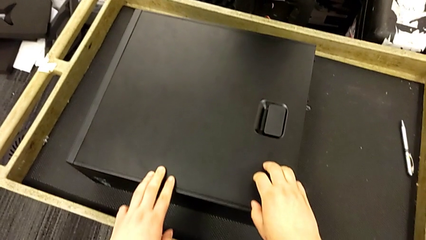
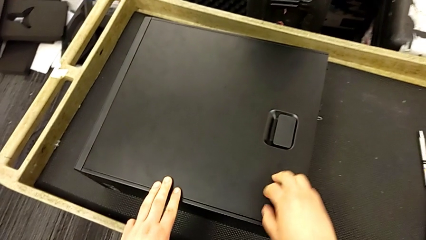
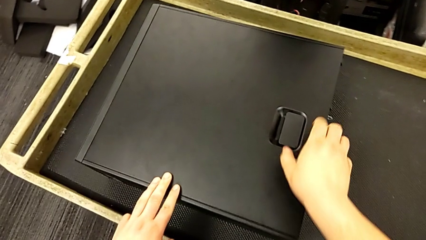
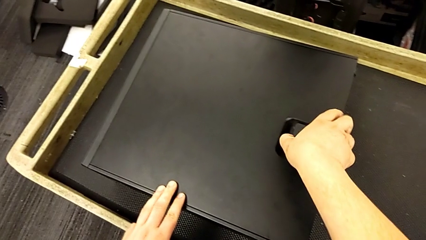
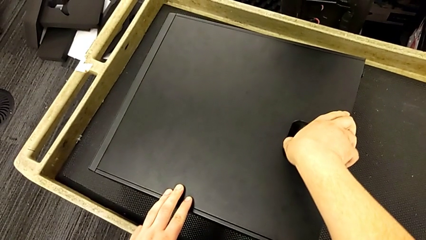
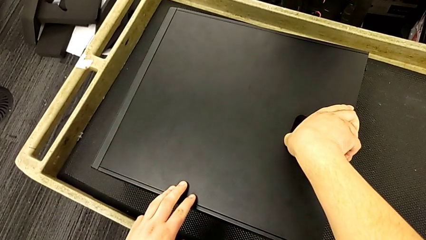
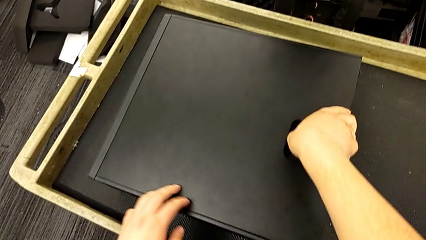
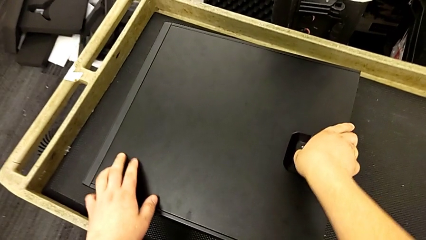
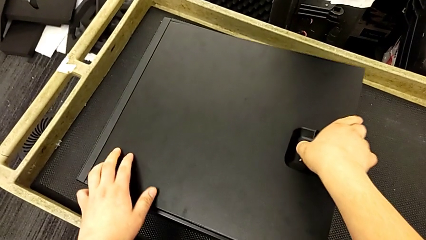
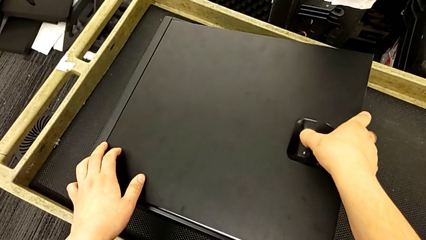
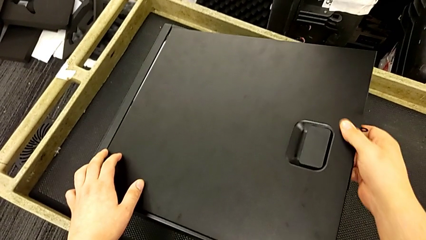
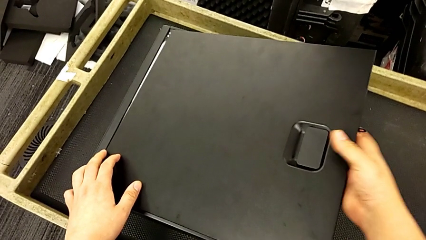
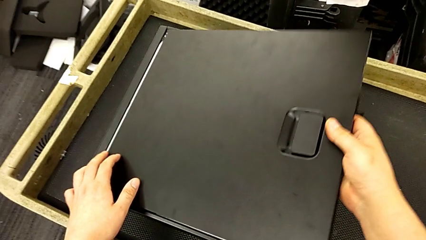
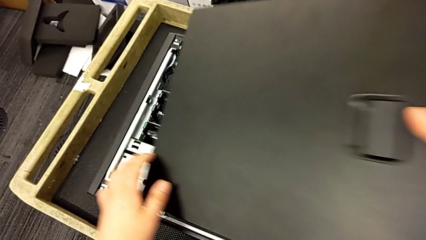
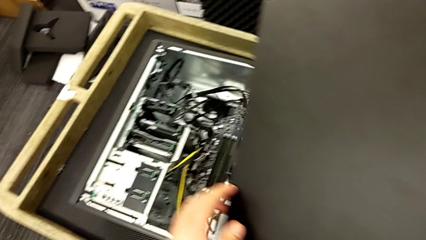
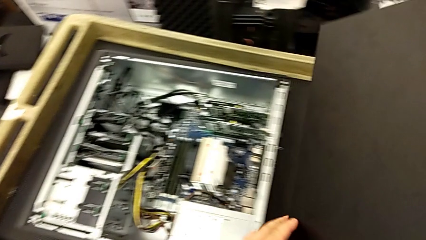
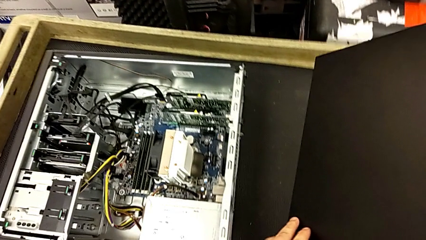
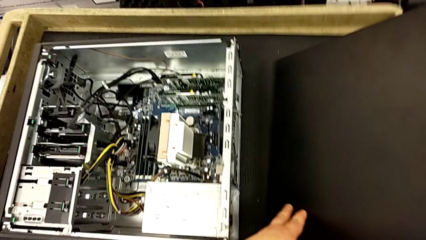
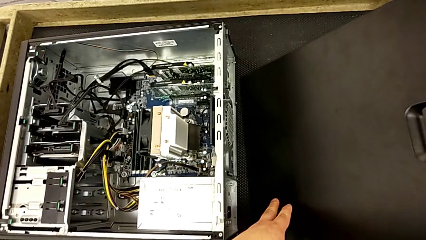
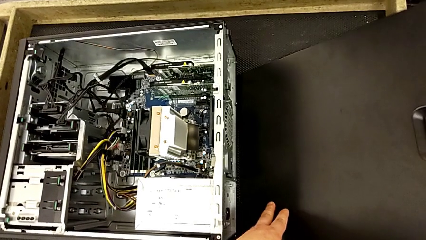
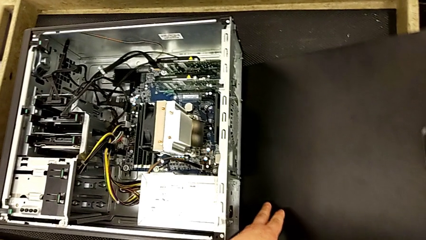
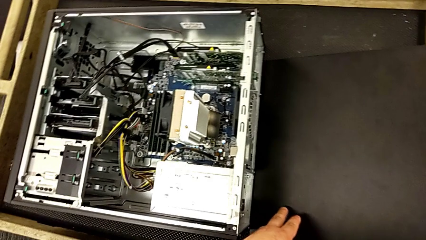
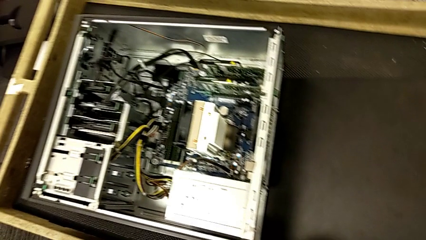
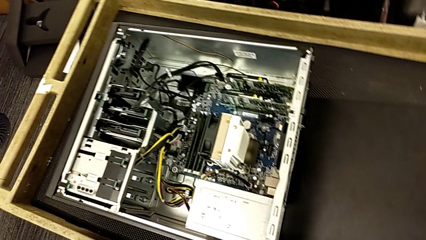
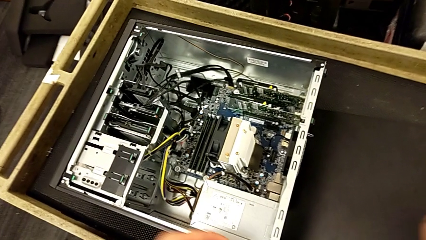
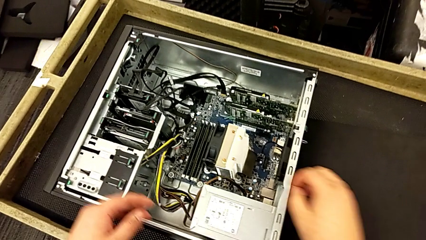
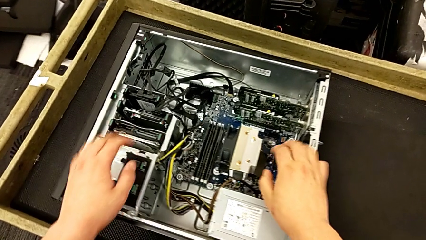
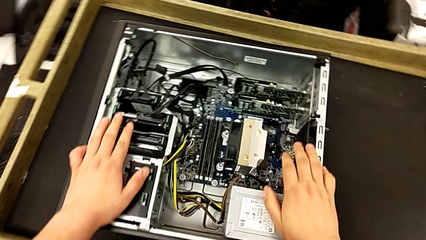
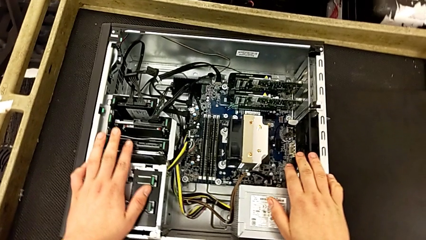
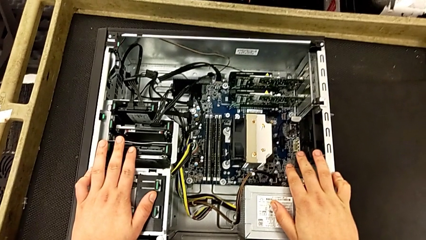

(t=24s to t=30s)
The camera wearer opens up the computer tray. They pull the handle, lift the cover and place it.

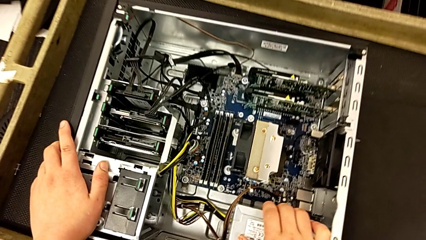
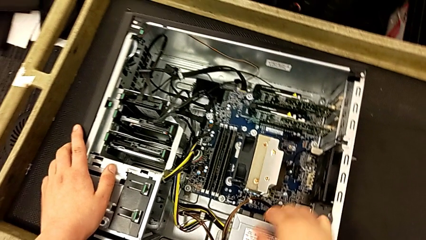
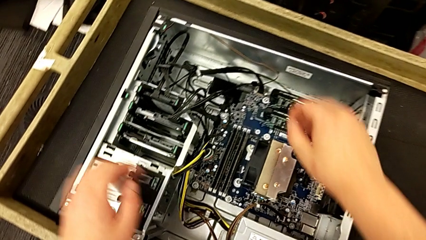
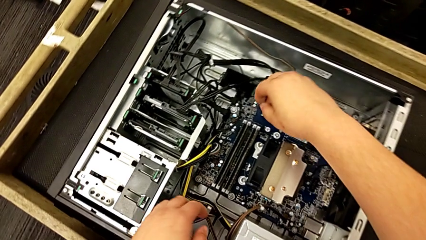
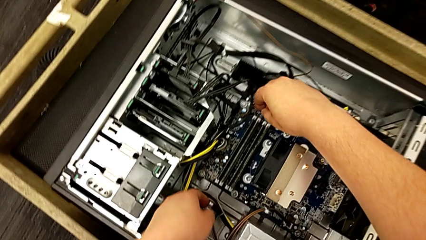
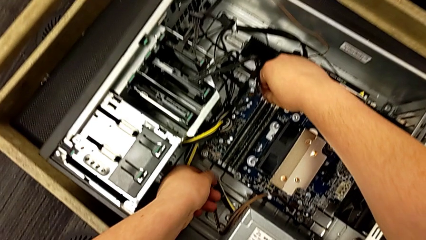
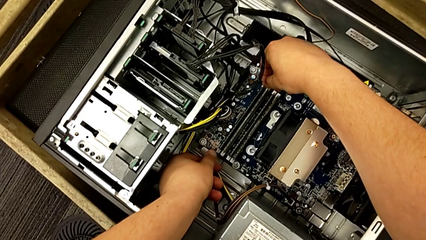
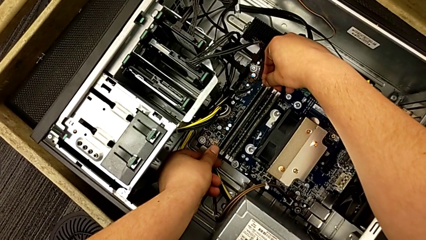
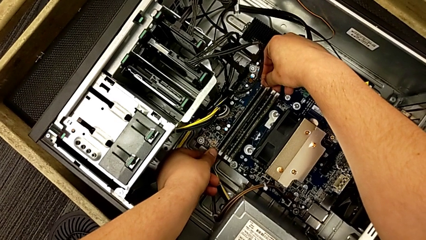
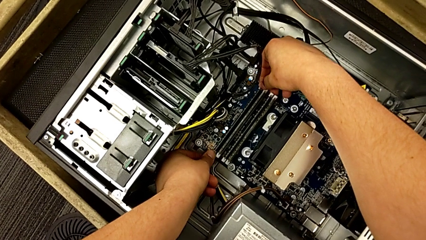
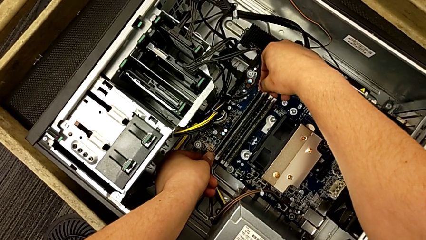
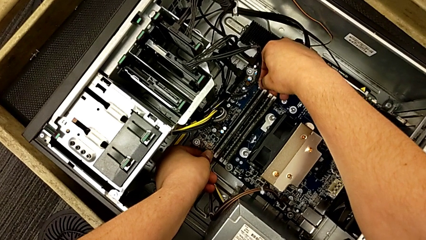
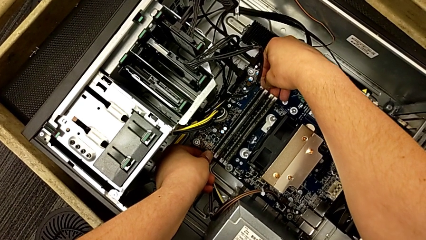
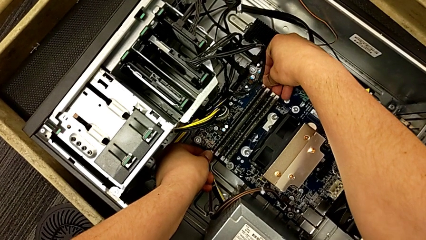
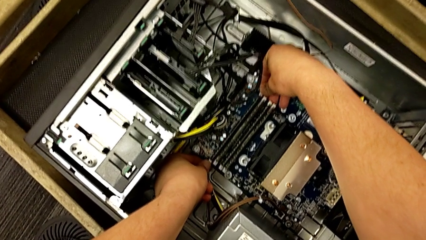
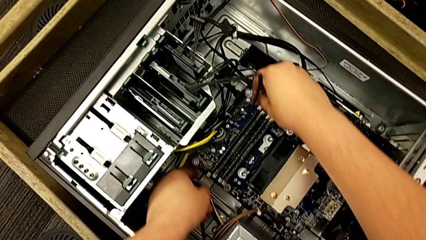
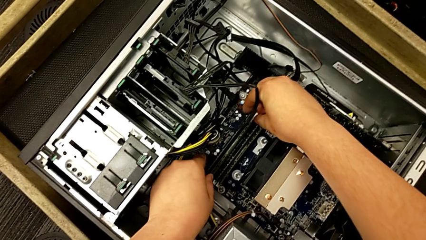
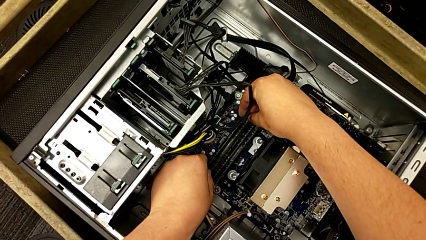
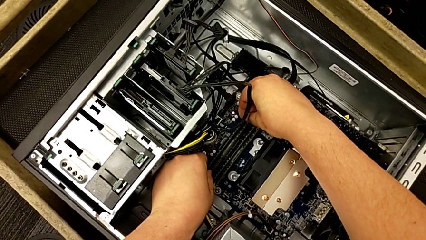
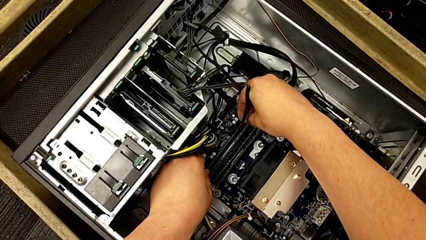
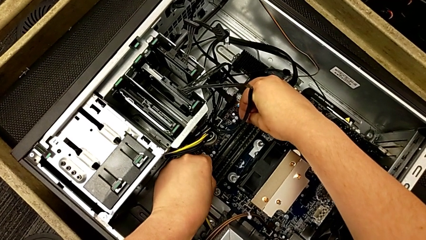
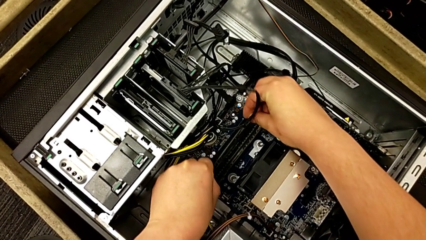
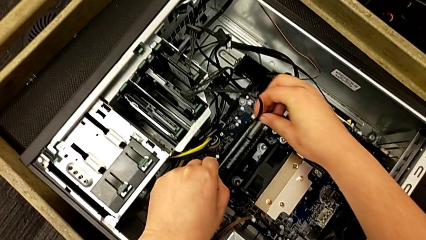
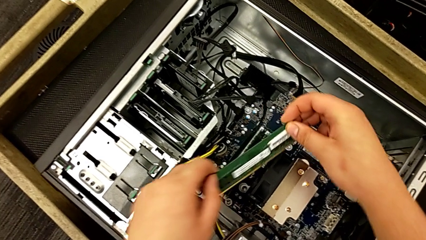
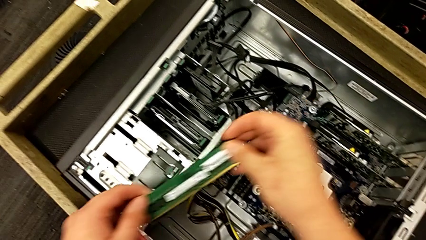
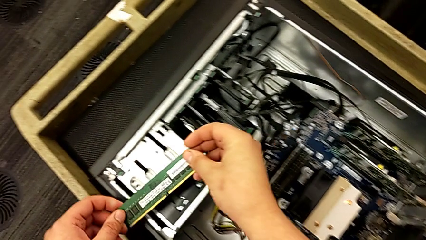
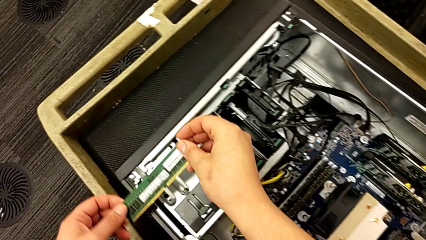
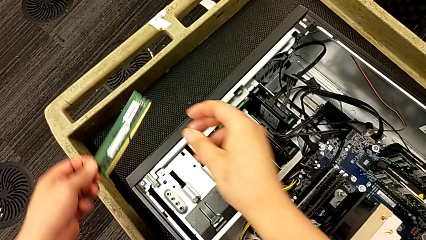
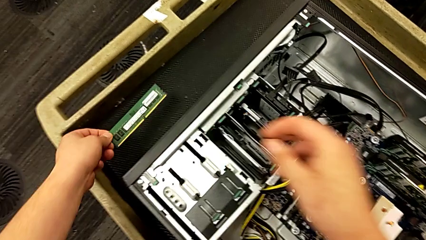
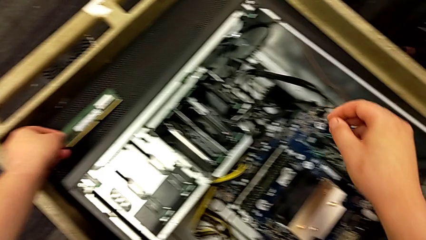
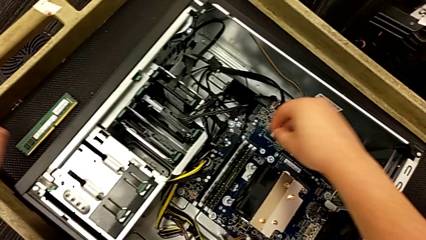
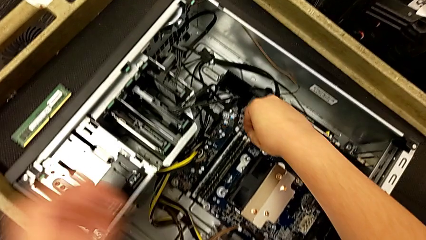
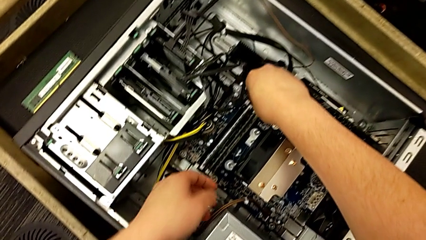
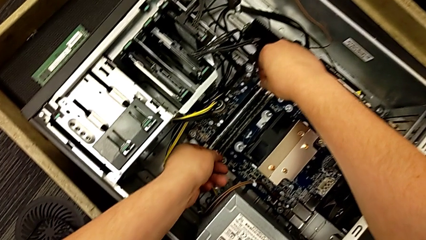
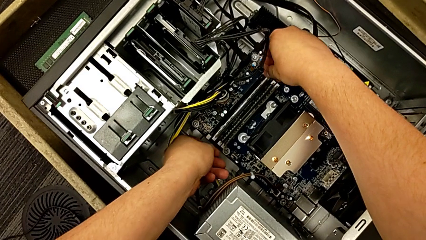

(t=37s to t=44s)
The camera wearer removes the first RAM stick. They push the RAM tab, grab the first RAM, withdraw it and place it.

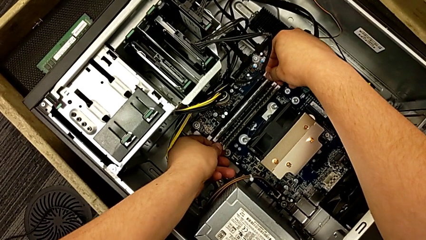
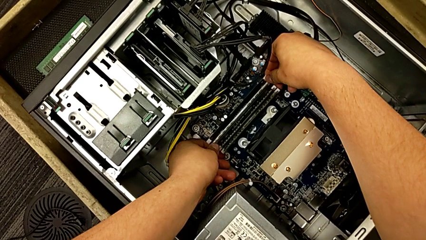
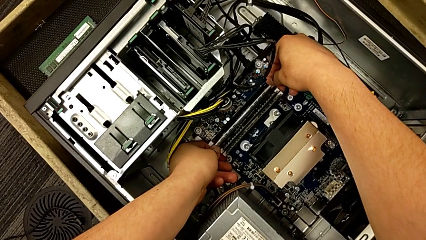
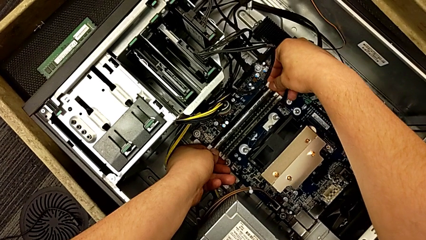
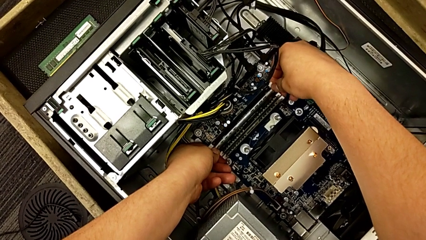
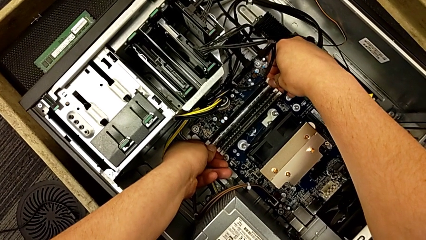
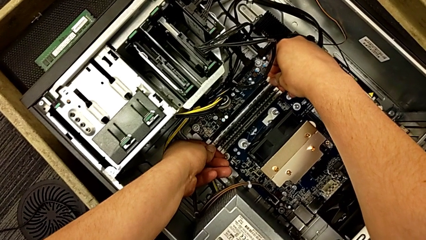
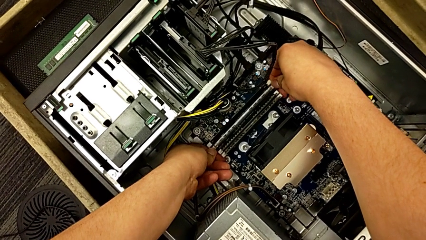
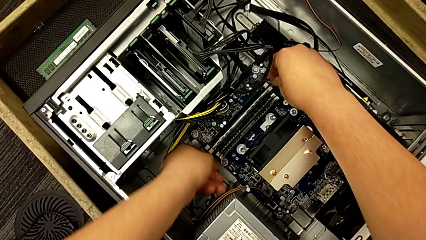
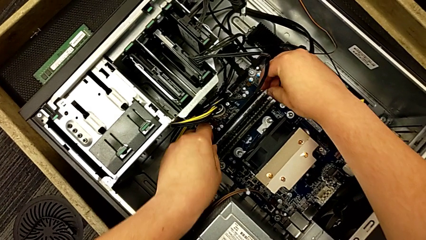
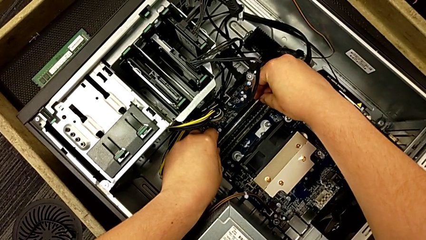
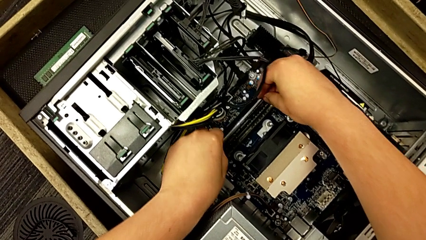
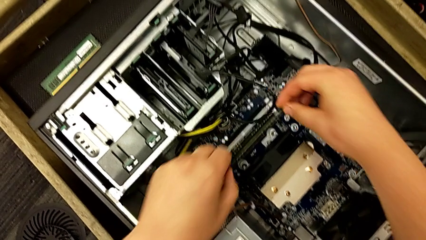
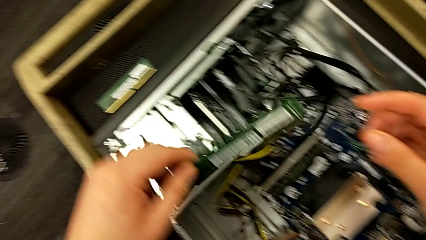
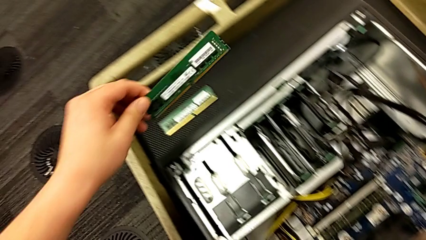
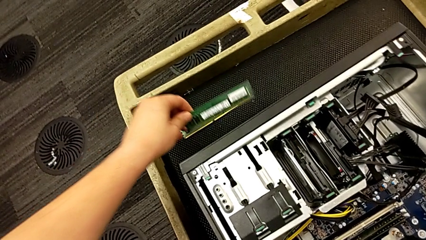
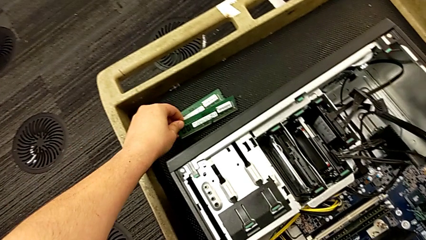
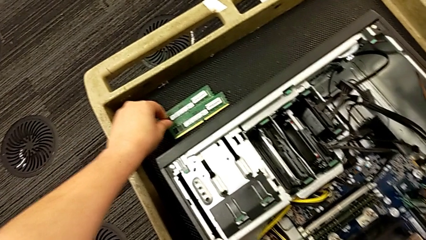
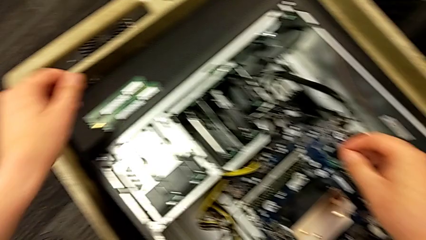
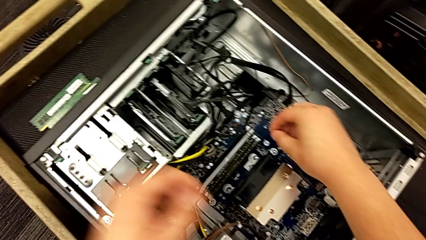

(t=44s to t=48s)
The camera wearer removes the second RAM stick. They push the second RAM tab, grab the second RAM and withdraw it.
